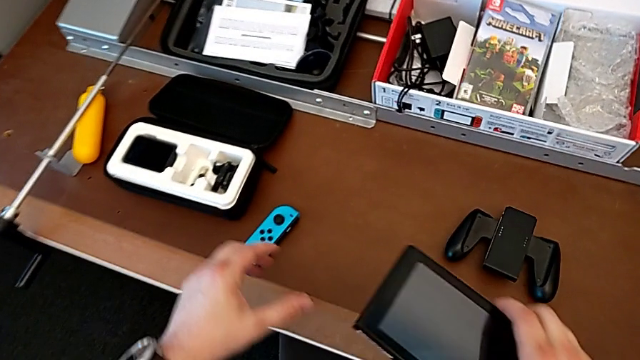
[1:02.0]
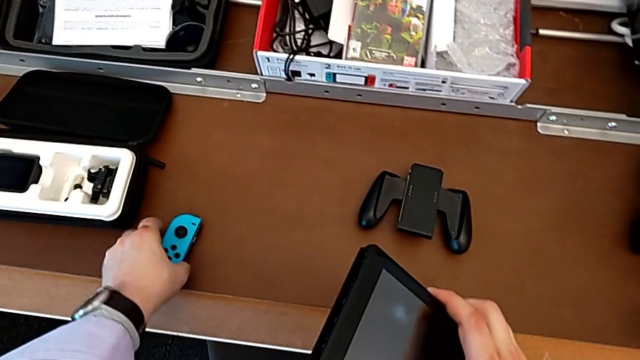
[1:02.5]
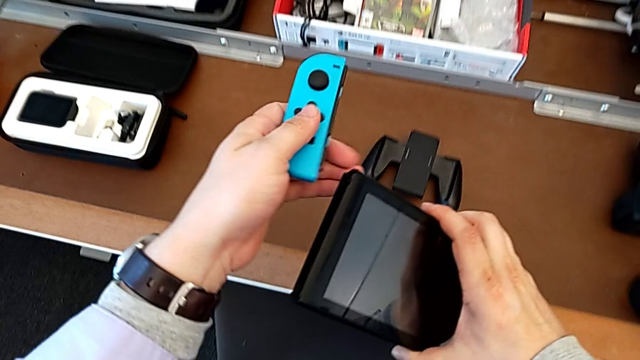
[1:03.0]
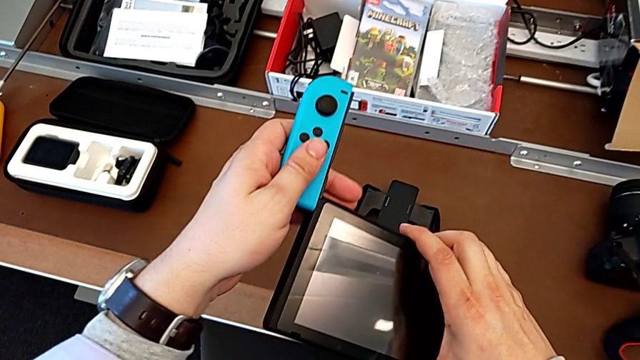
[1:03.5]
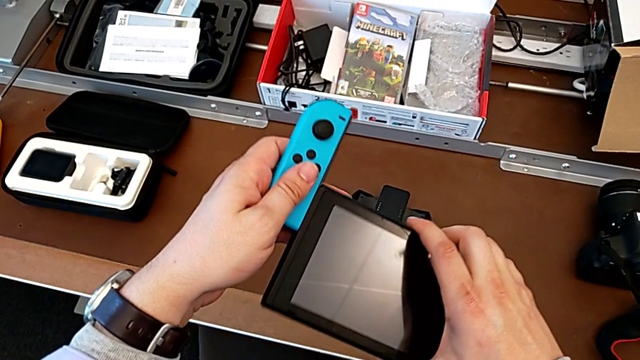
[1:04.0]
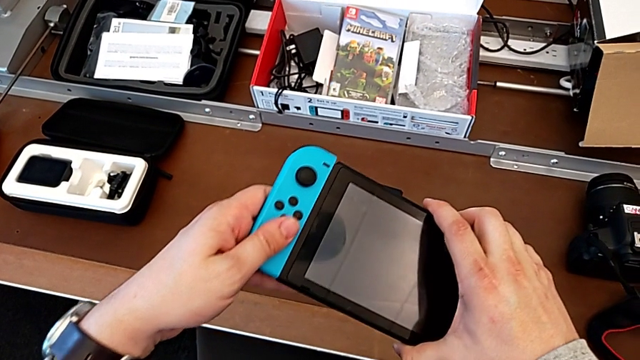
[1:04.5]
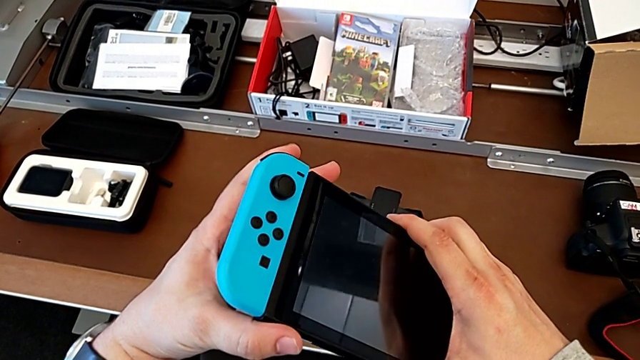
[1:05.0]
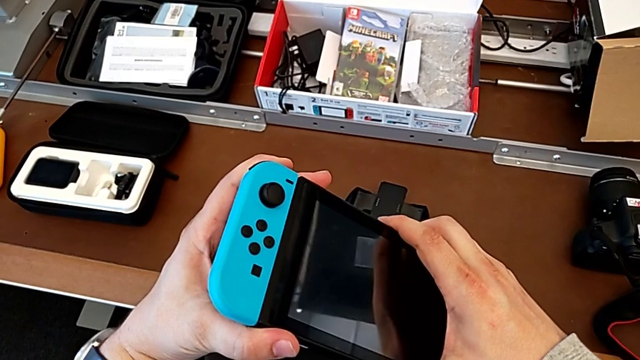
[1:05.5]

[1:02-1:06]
The camera wearer is assembling the Joy-Cons into the Nintendo Switch. They lift the blue Joy-Con controller with the left hand and insert it with the left hand.

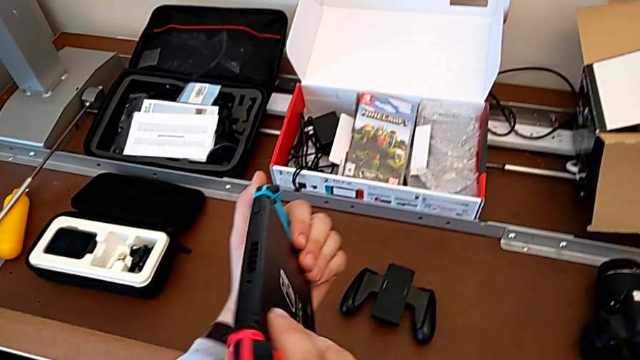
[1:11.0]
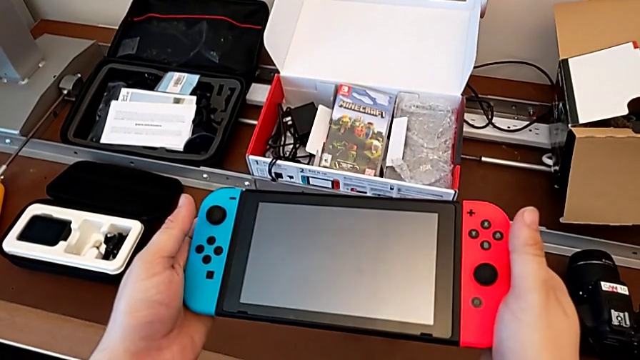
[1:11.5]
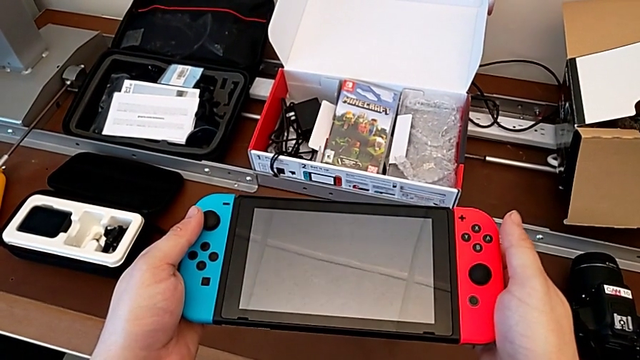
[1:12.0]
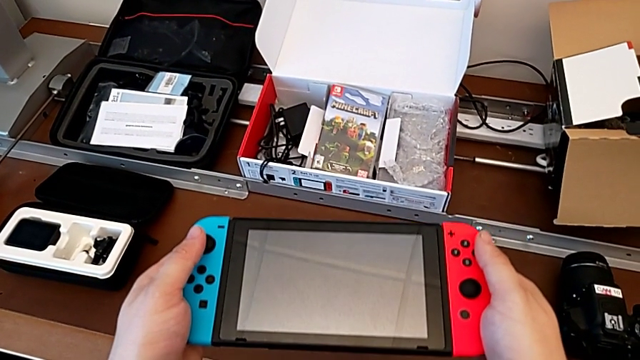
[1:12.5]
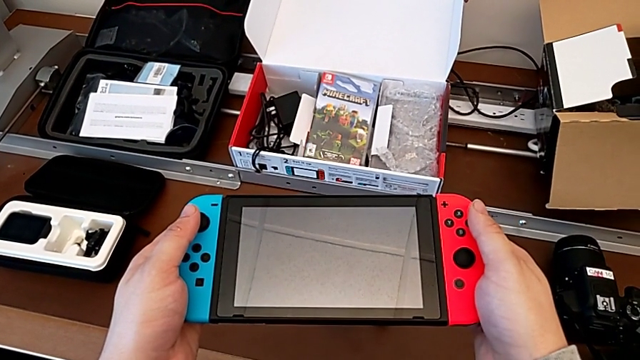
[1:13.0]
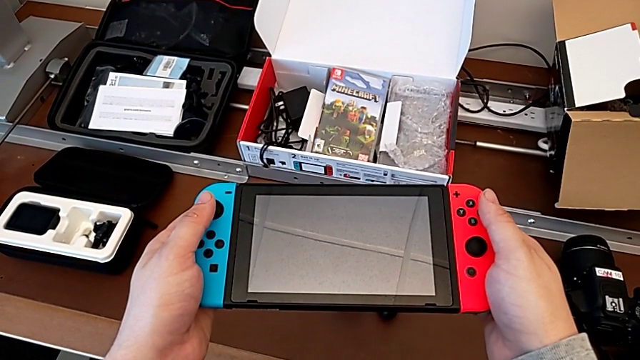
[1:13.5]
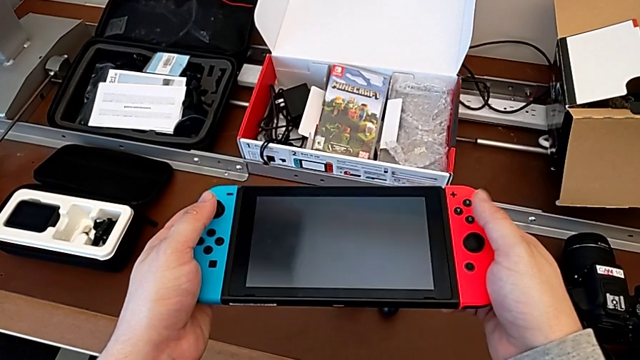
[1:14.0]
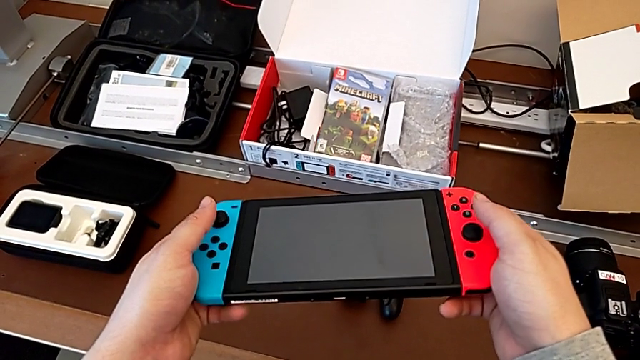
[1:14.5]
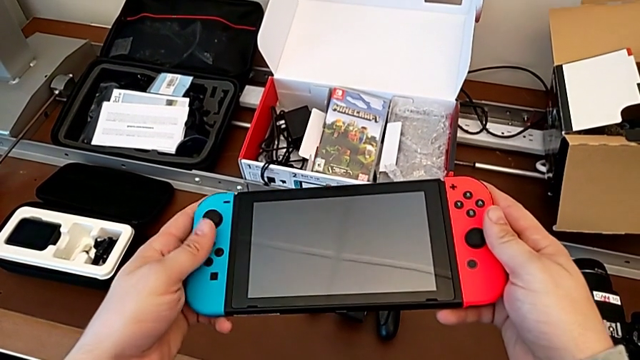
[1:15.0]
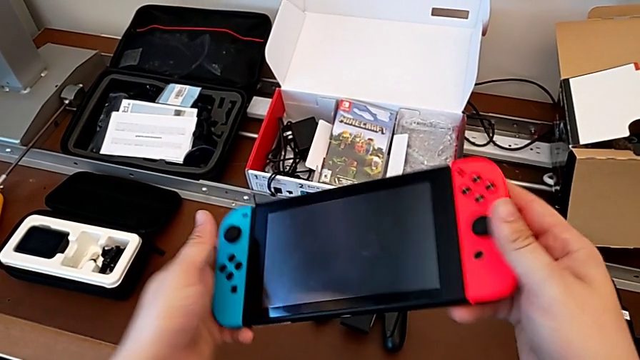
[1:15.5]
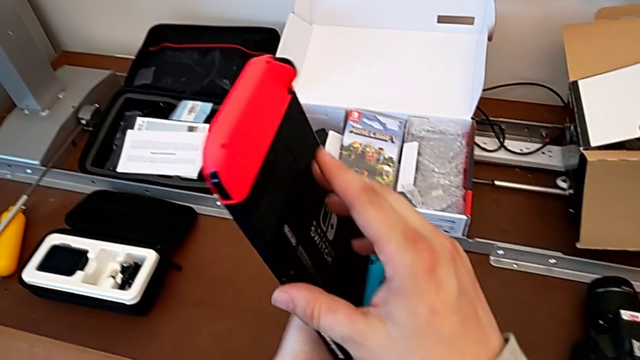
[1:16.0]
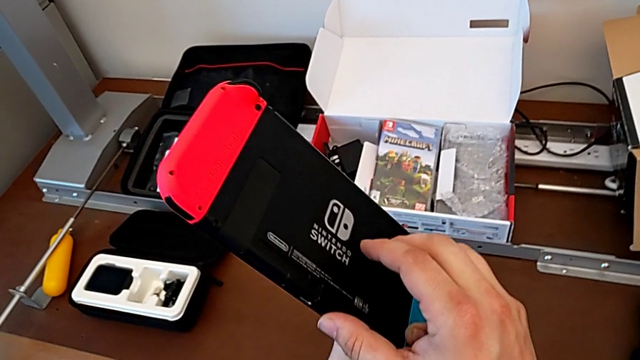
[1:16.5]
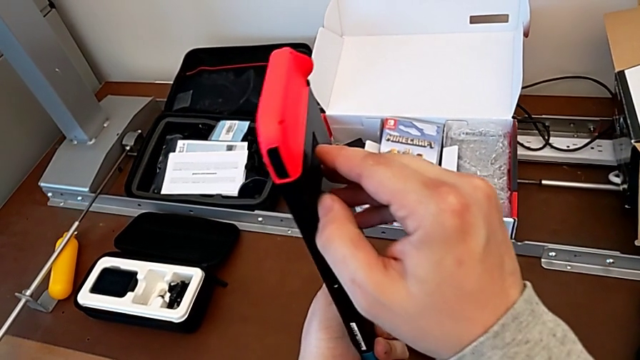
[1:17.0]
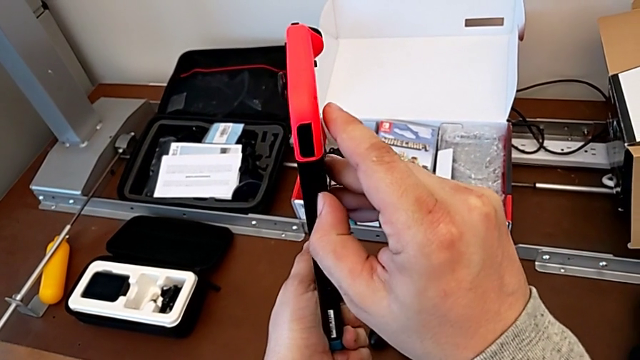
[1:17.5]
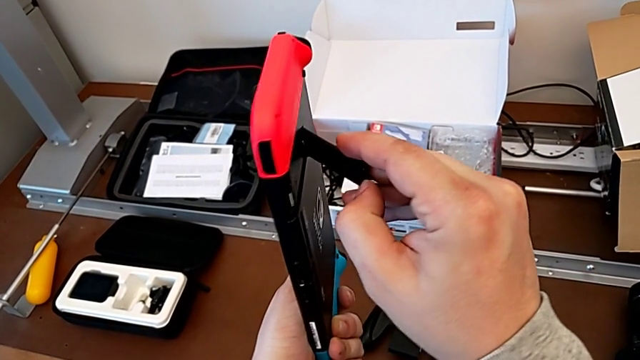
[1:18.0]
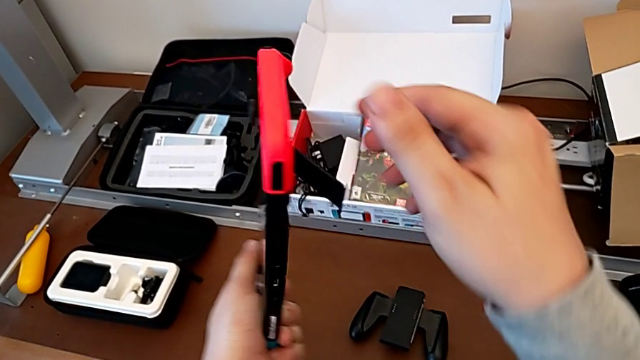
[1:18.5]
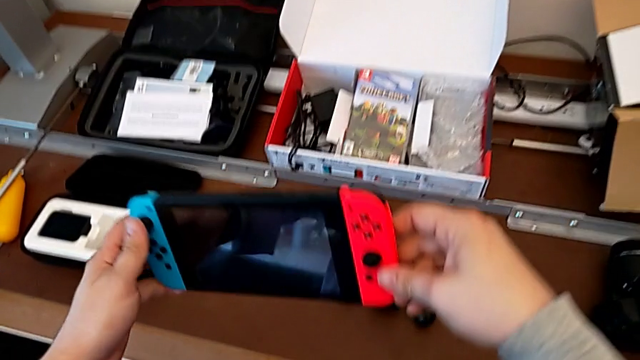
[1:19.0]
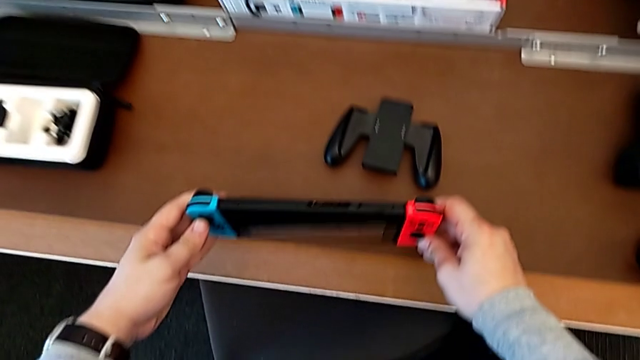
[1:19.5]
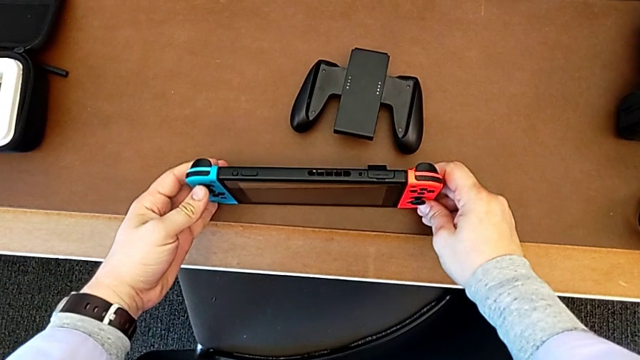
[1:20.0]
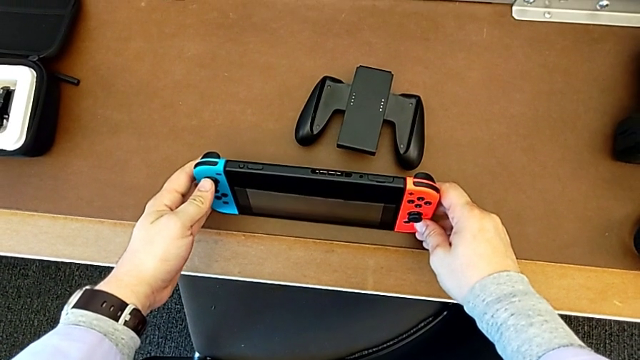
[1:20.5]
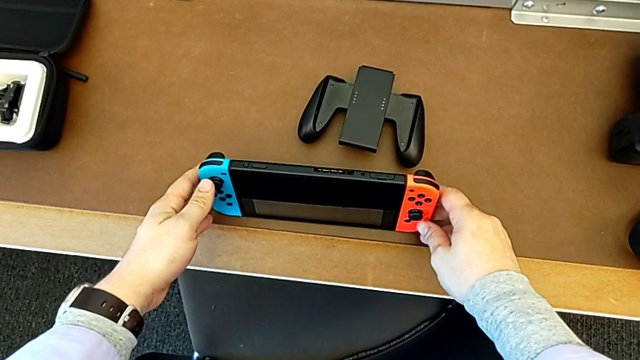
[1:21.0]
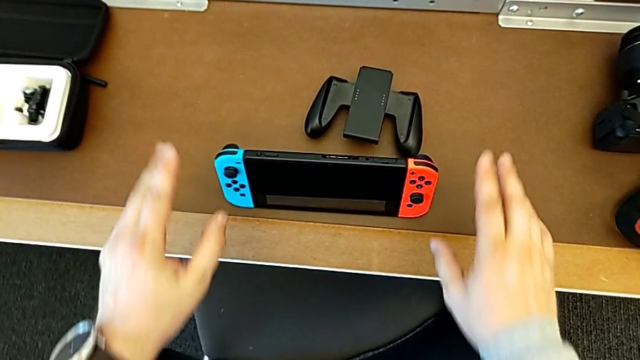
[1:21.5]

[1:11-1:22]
The camera wearer stands the Nintendo Switch with the kickstand on the desk. They keep inspecting the Nintendo Switch, flip it, pull the kickstand and begin to place the Nintendo Switch.

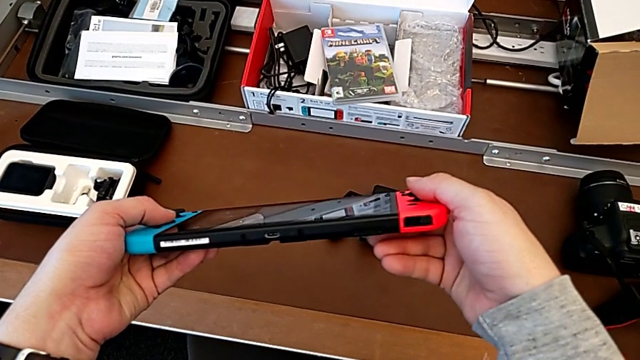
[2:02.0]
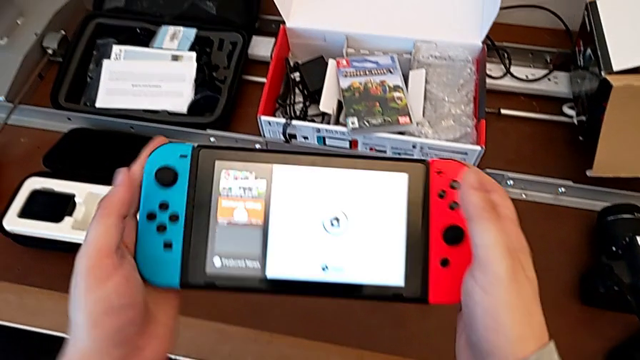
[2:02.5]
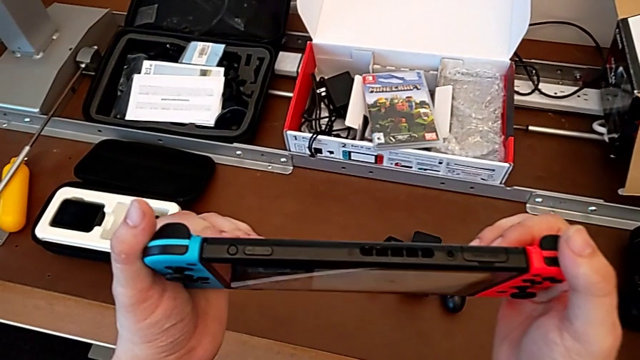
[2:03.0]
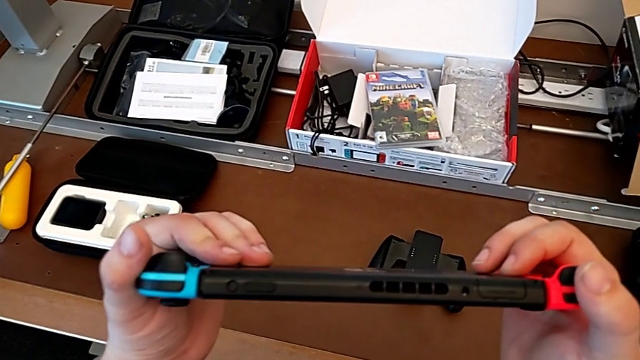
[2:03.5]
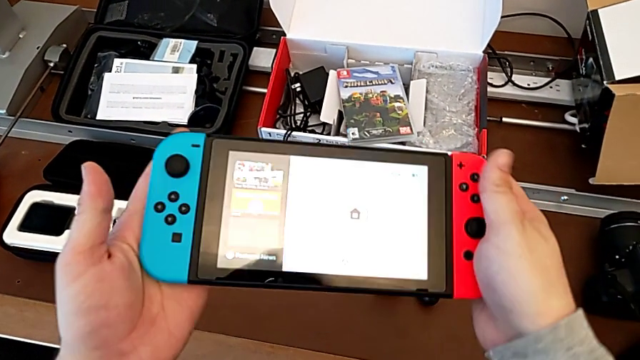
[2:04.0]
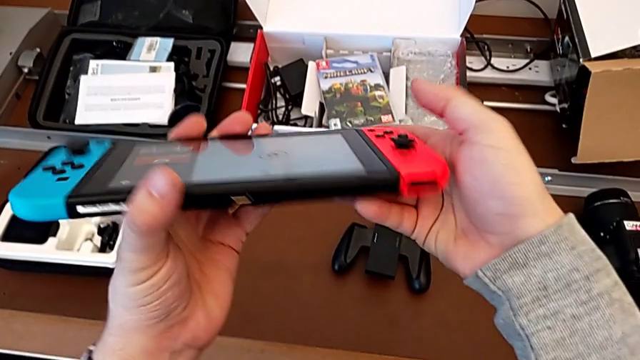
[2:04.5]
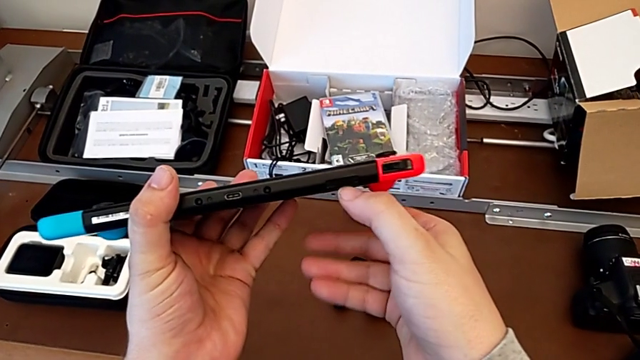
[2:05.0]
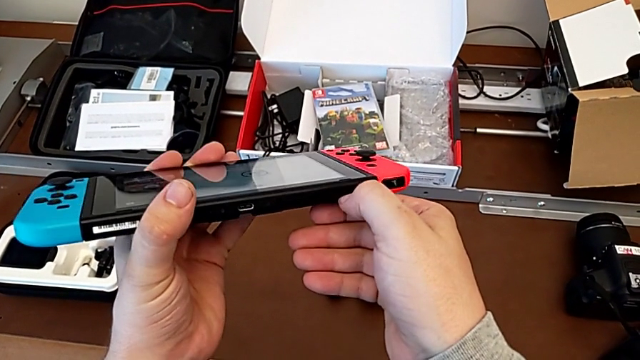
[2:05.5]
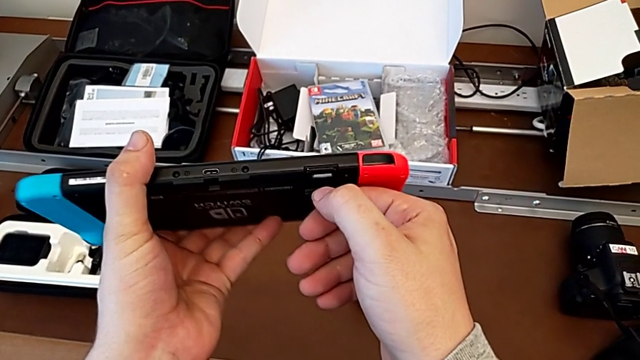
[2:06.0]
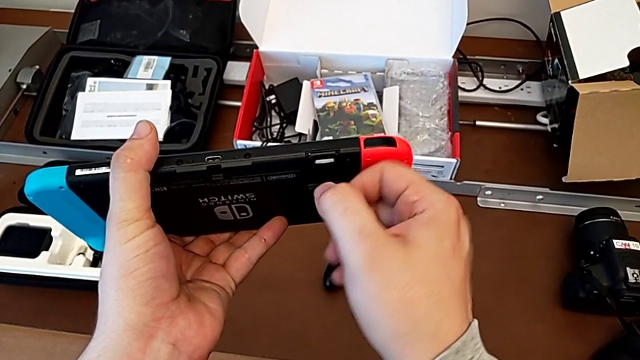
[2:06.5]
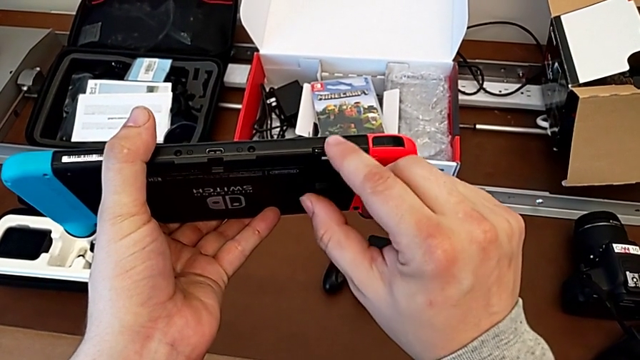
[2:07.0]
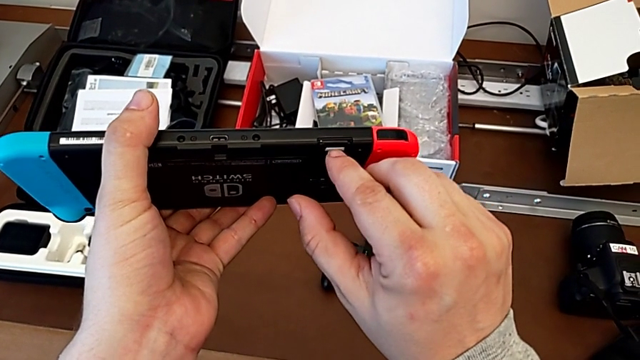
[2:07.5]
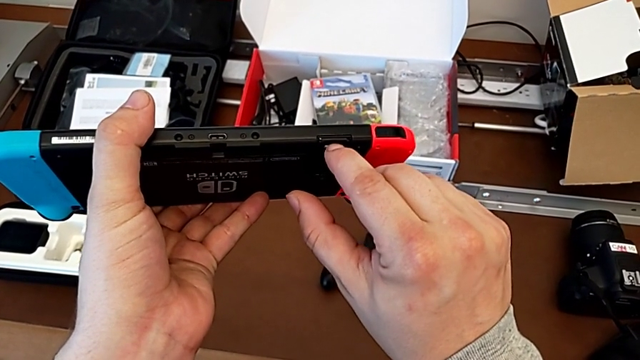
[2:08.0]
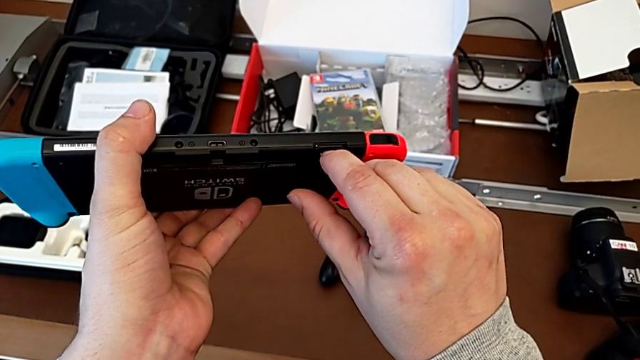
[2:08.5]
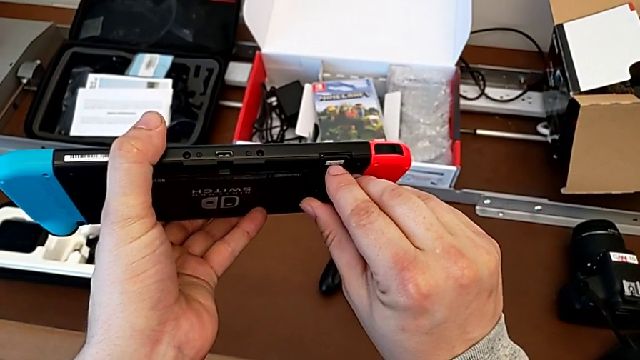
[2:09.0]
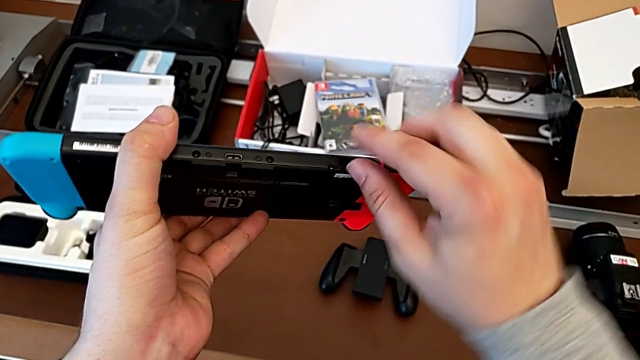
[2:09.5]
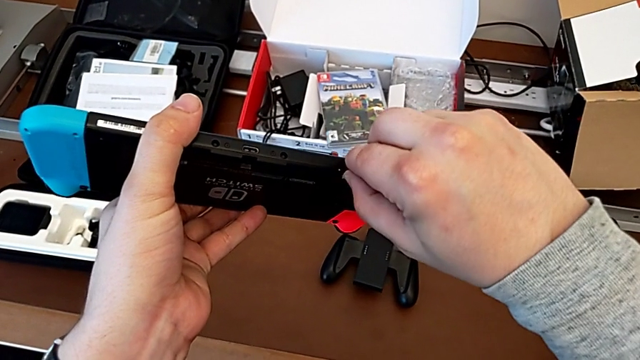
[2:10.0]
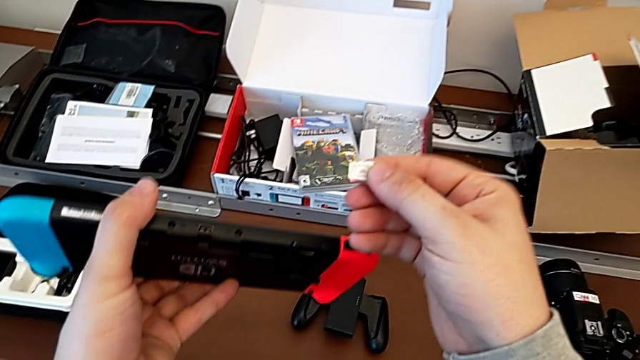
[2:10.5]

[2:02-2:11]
The camera wearer is changing the SD card of the Nintendo Switch. They flip the Nintendo Switch, pull the kickstand, push the SD card, grab it and pull it.
